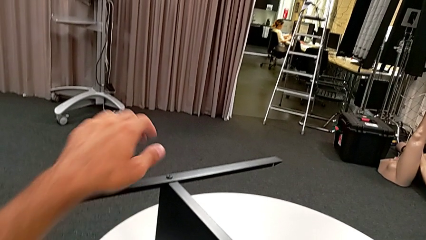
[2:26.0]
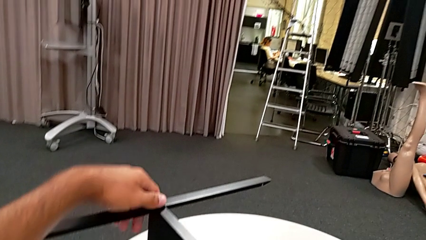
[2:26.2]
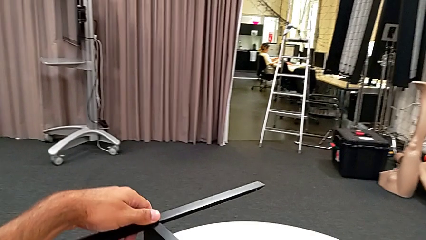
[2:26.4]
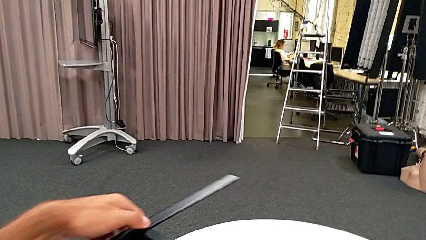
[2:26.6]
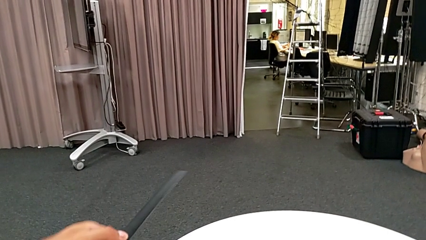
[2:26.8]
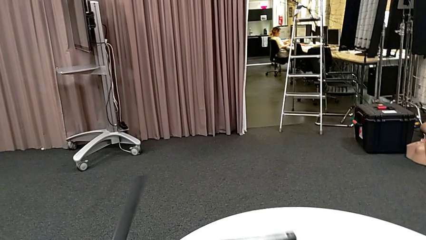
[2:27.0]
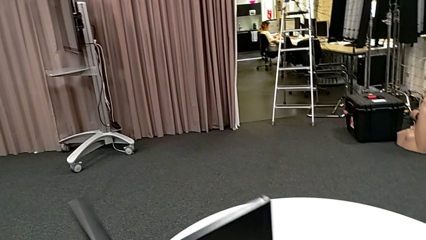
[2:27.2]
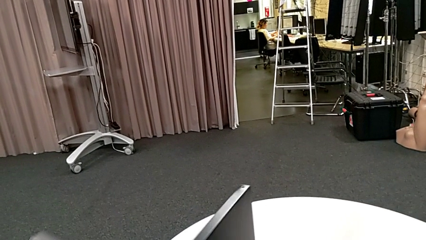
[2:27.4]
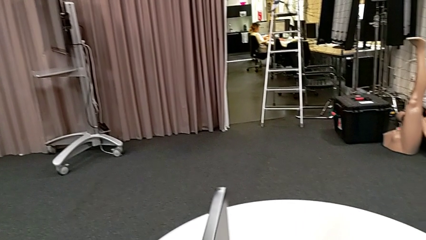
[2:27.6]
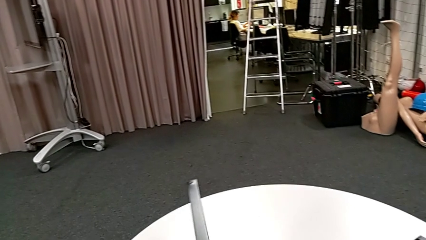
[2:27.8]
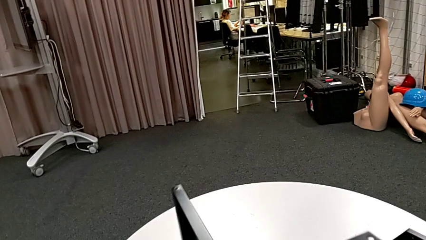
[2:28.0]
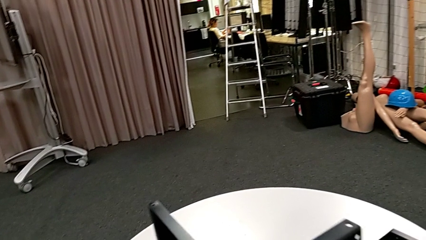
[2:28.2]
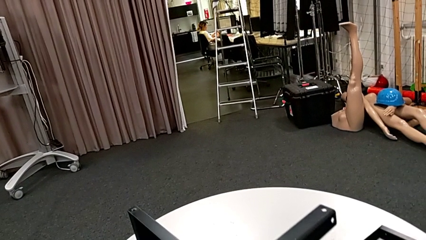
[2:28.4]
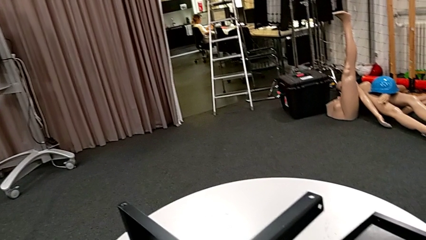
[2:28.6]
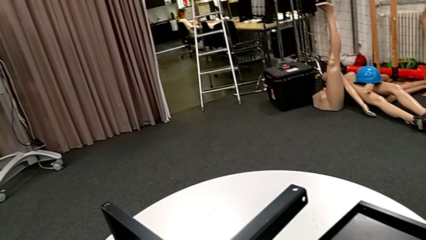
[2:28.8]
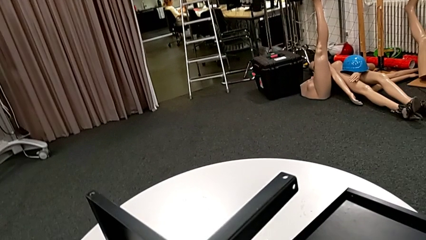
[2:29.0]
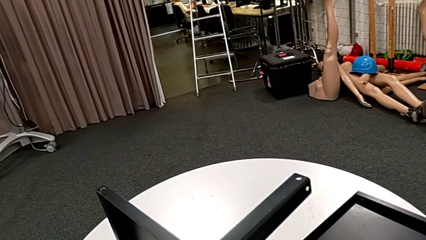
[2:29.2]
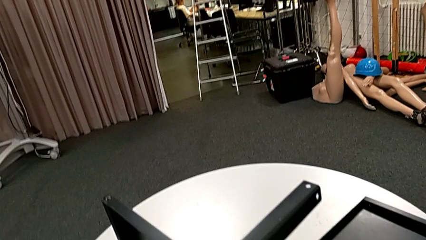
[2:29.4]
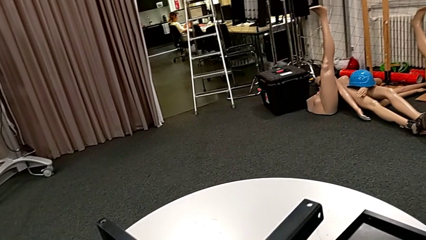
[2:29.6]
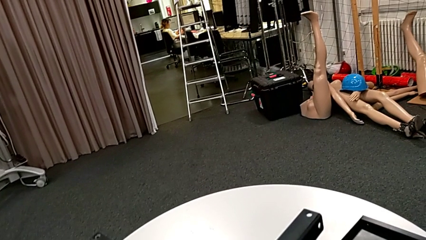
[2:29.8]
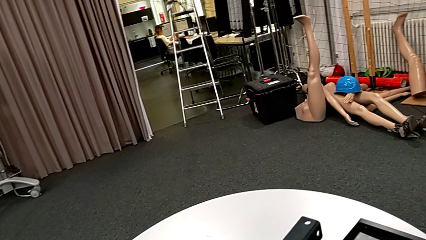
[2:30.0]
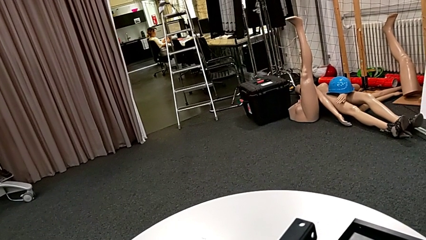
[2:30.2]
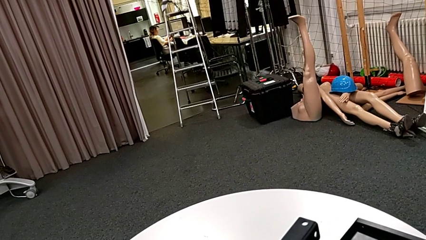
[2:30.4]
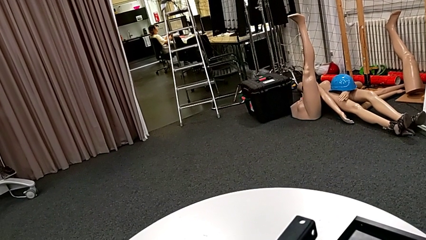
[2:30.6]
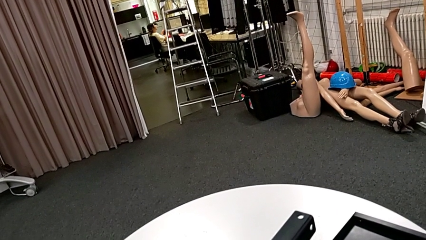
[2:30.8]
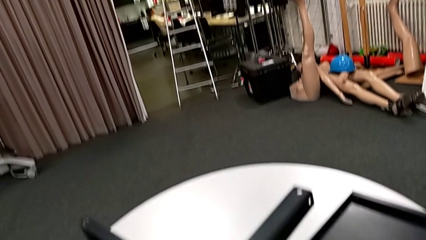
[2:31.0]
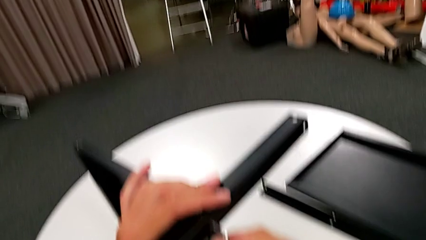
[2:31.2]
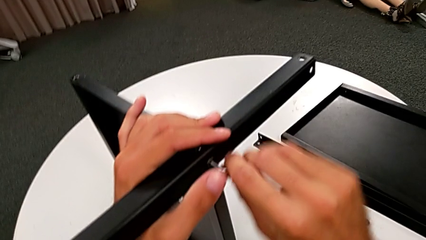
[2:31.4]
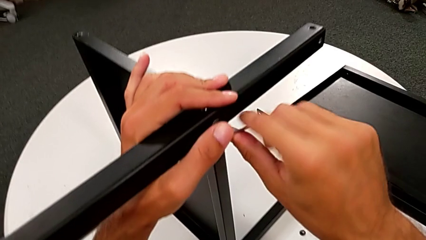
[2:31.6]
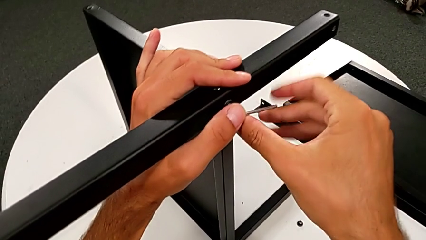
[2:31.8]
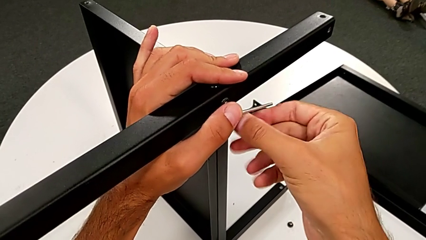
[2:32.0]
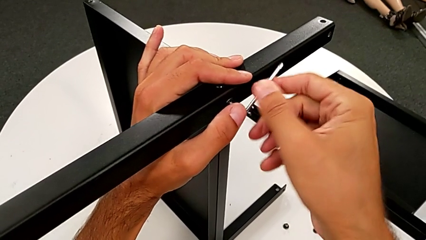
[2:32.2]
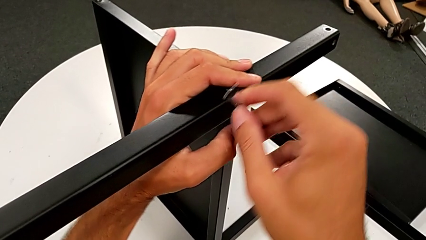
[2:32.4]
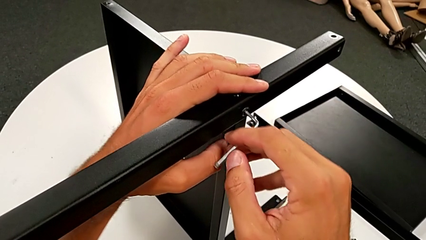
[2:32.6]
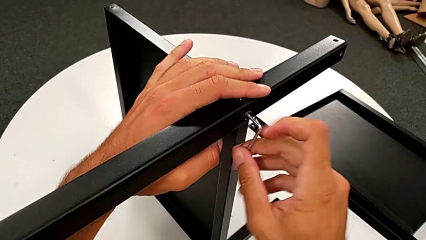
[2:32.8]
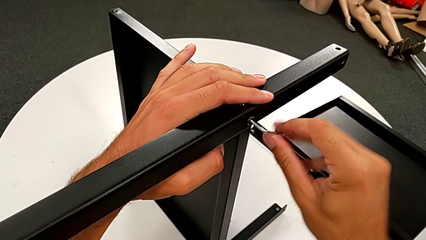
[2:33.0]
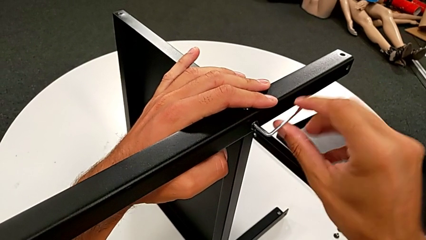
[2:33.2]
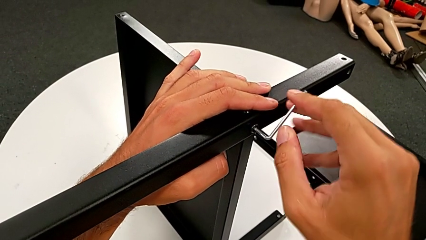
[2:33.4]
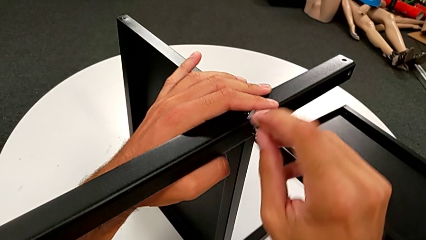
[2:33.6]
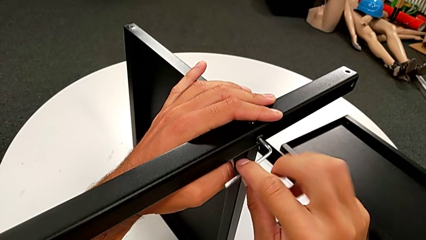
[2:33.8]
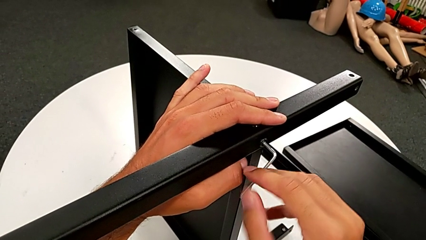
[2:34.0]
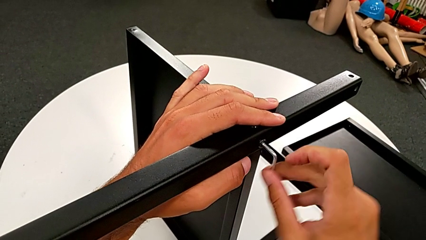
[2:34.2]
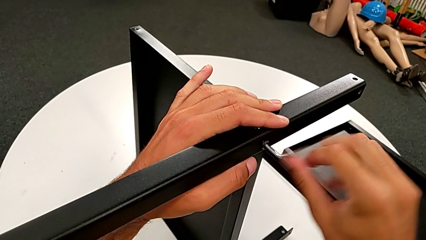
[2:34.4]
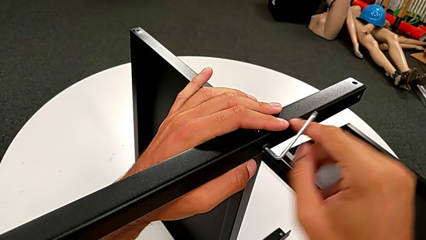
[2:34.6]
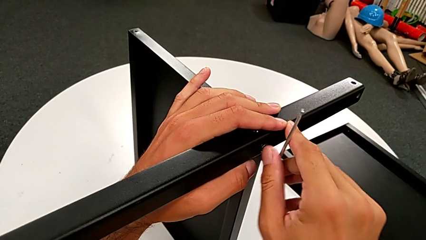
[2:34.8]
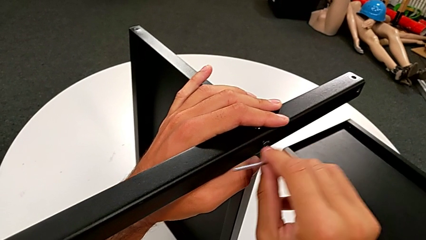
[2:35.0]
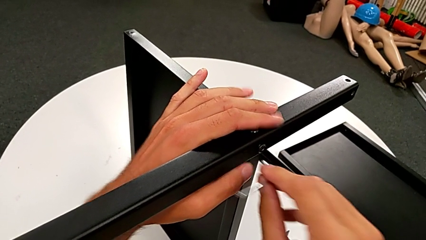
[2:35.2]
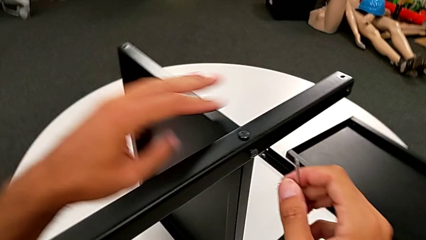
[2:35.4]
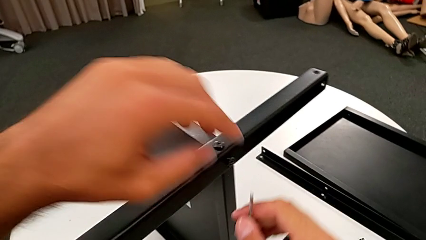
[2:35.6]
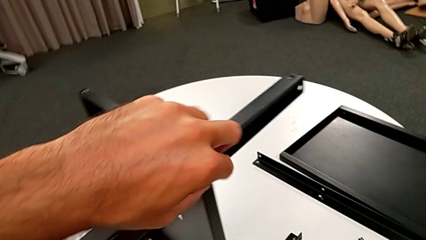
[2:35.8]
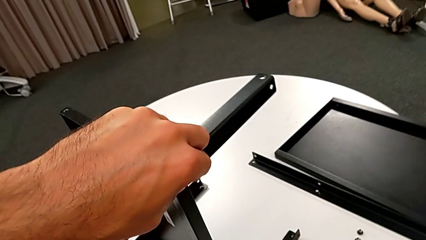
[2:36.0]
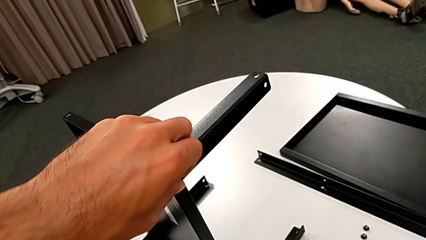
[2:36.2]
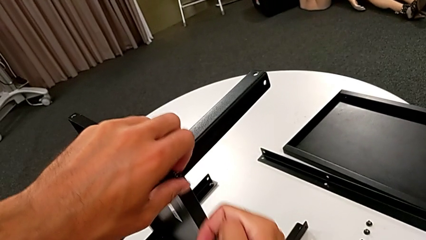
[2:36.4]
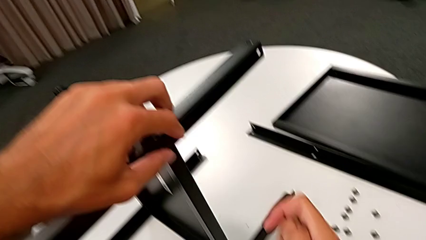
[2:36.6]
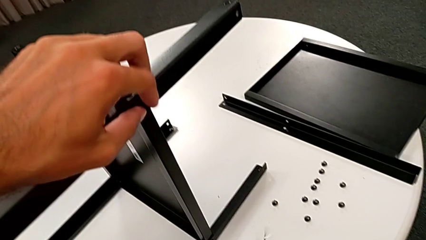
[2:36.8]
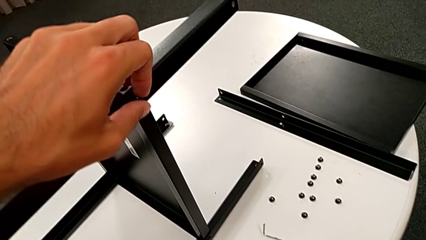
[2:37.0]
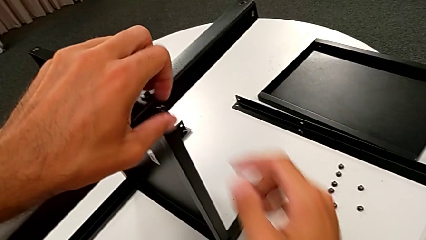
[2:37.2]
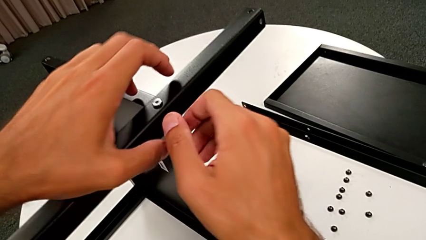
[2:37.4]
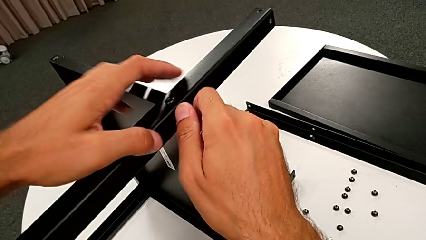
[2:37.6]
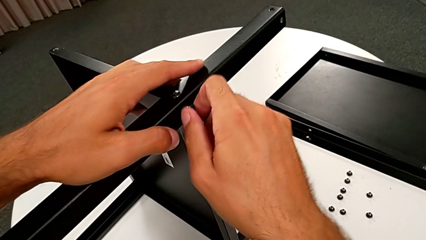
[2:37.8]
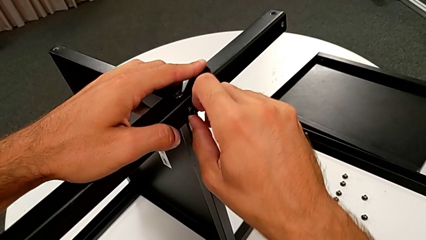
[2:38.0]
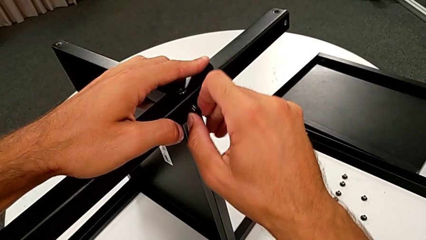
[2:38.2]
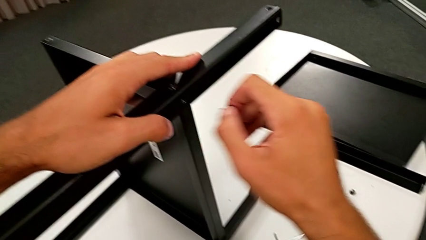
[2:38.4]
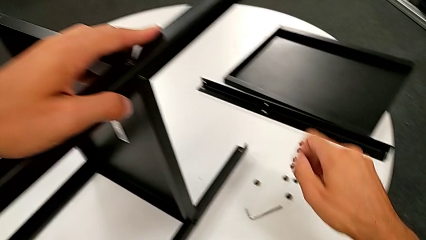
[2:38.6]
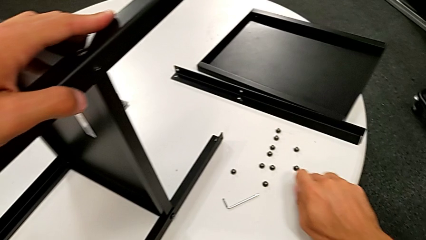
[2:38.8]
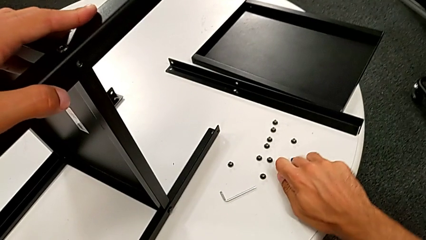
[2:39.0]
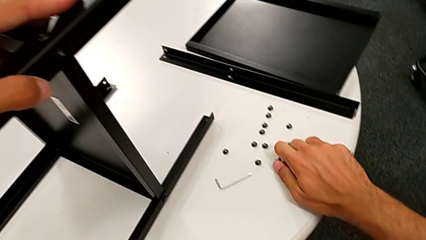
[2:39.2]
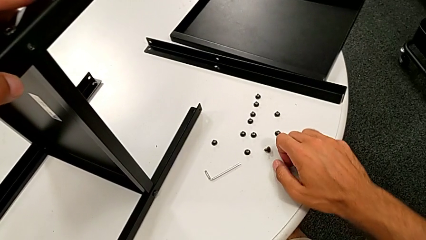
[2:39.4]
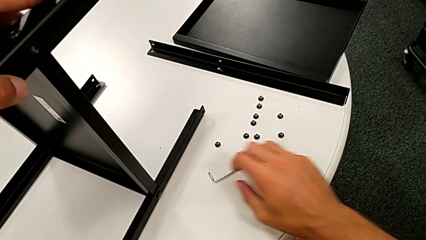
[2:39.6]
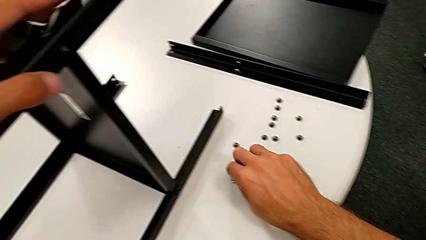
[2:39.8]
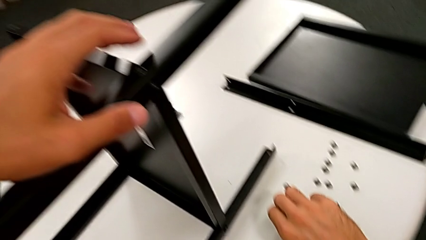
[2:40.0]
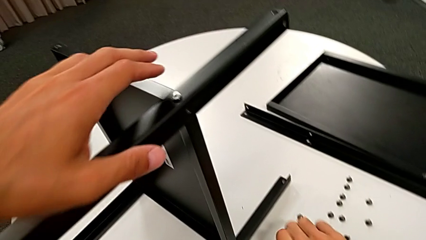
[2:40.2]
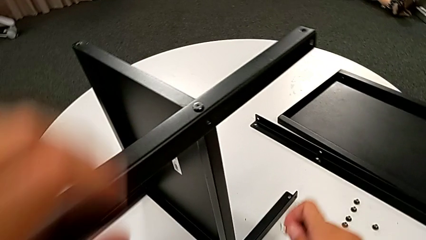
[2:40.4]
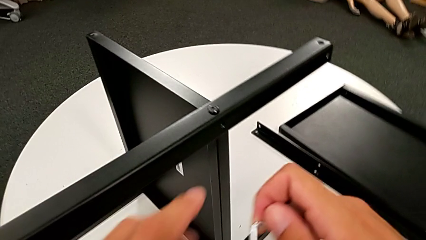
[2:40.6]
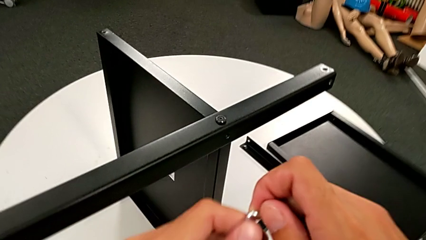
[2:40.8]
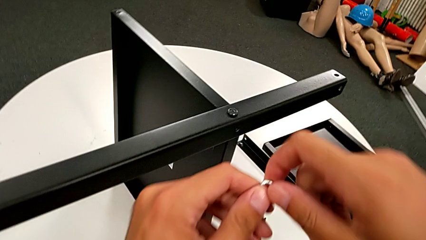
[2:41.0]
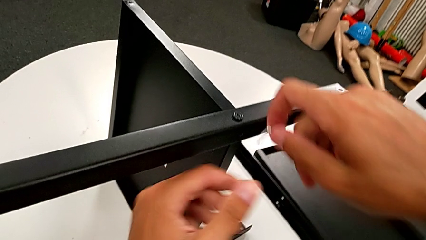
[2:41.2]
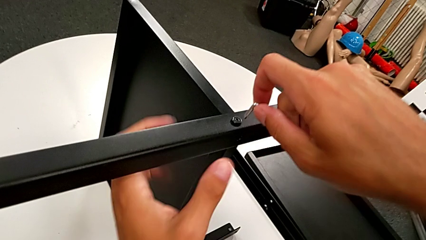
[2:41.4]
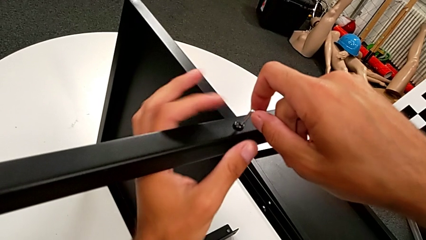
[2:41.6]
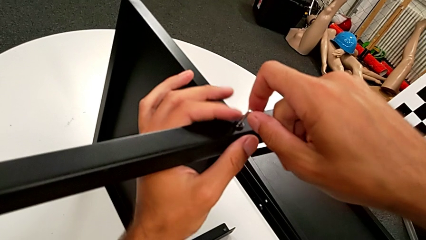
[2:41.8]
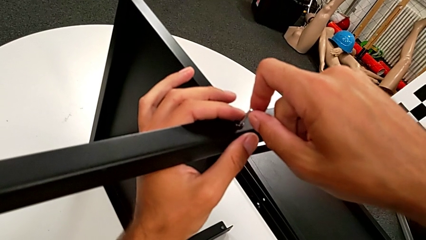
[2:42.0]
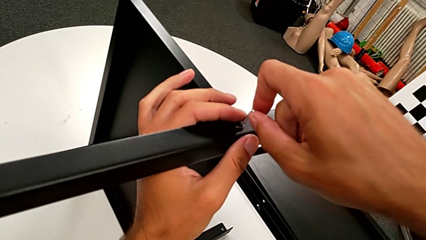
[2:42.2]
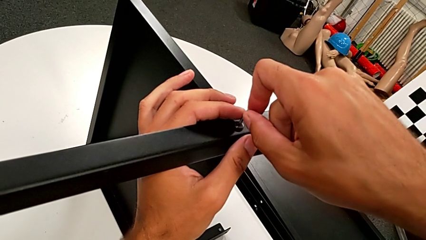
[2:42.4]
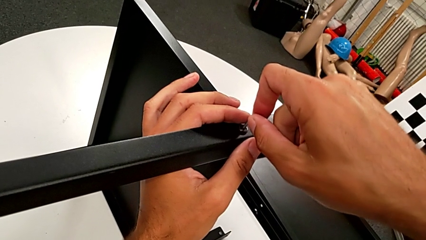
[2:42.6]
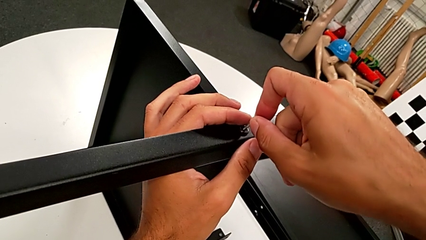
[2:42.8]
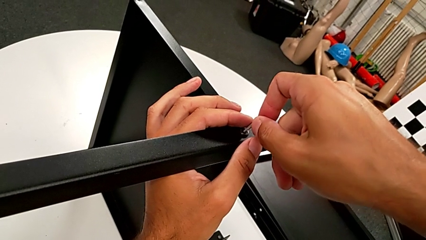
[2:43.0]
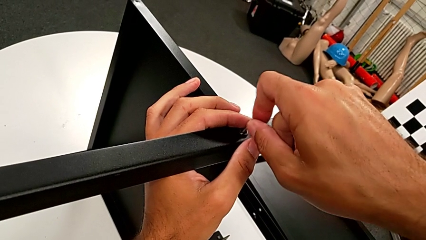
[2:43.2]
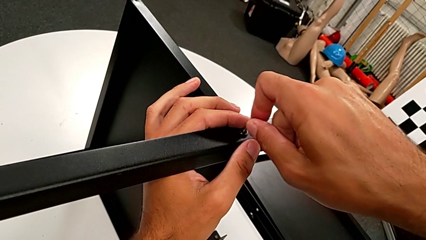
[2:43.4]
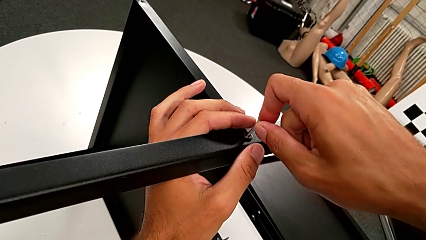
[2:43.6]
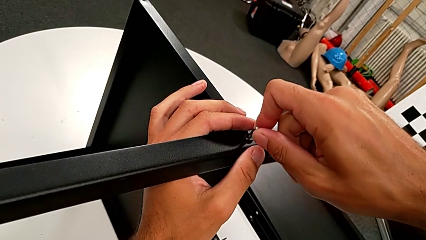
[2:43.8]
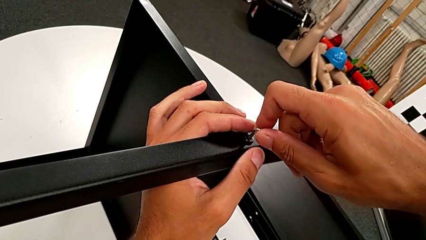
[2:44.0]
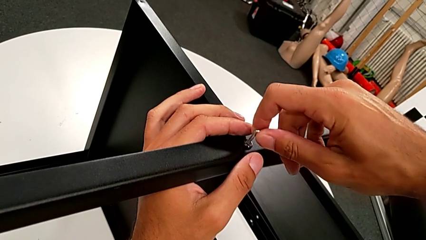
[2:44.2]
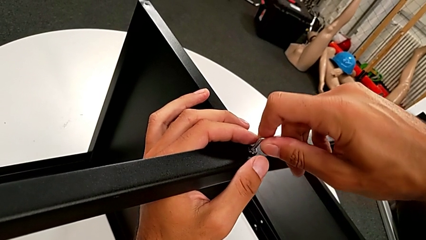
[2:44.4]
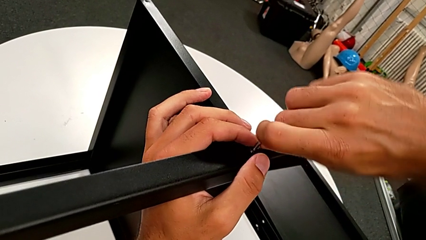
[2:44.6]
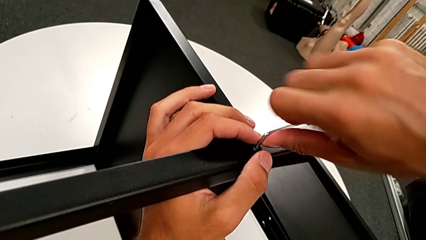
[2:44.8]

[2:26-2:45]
The camera wearer is disassembling the second leg from the shelf. They rotate the nightstand, insert the Allen wrench, unscrew the hex socket head, withdraw the Allen wrench, unscrew the hex socket head with the left hand, wrongly drop the Allen wrench, disassemble the hex socket head, place it, grab the Allen wrench, approach the hex socket head and insert the Allen wrench.
